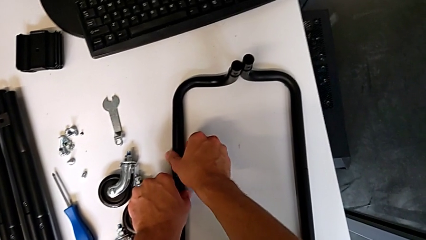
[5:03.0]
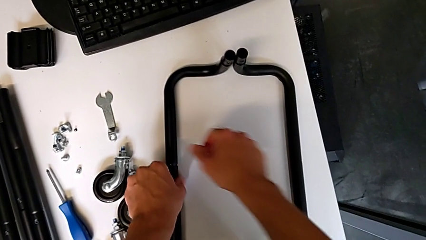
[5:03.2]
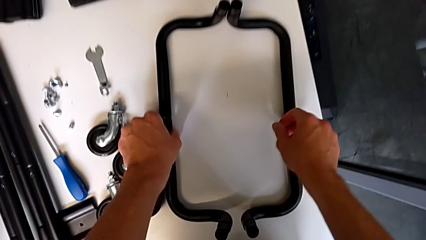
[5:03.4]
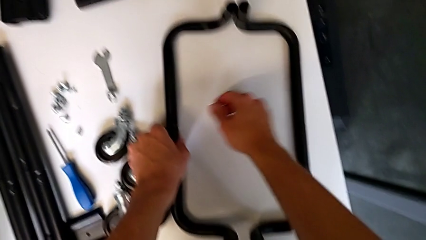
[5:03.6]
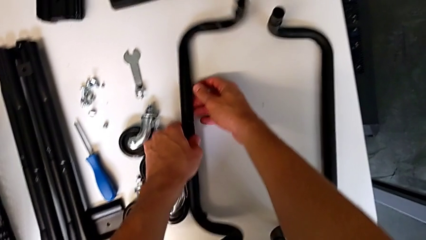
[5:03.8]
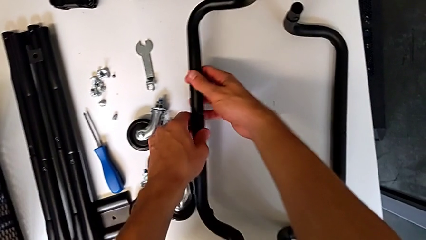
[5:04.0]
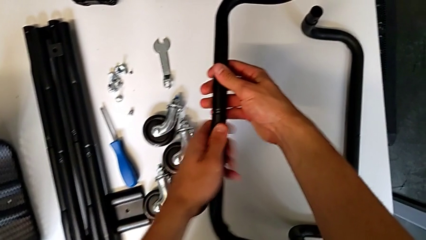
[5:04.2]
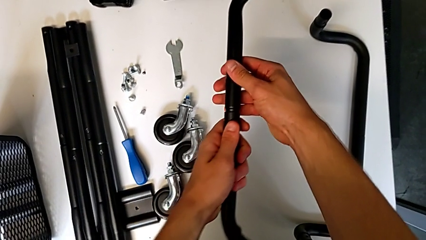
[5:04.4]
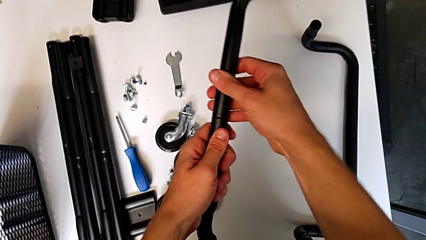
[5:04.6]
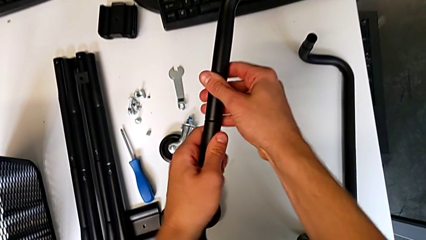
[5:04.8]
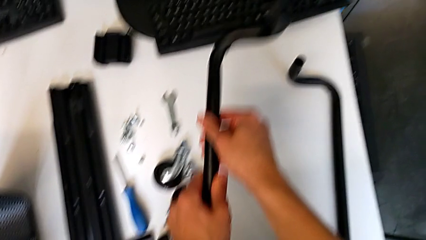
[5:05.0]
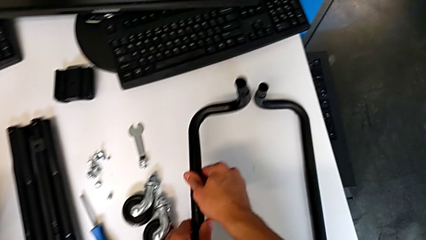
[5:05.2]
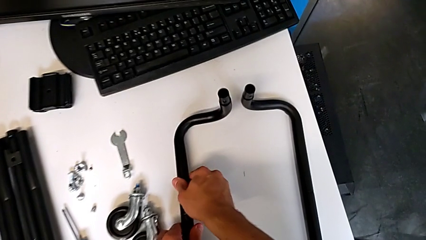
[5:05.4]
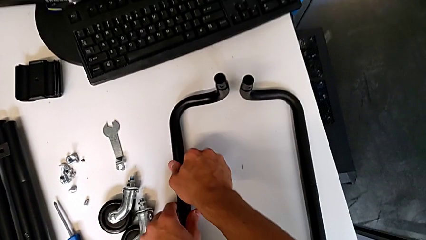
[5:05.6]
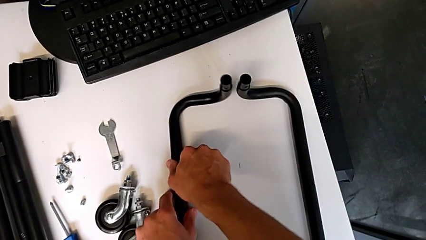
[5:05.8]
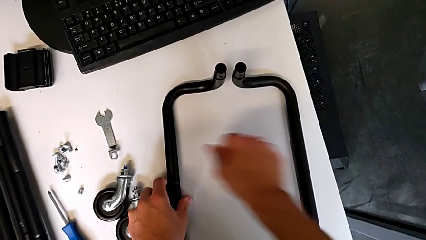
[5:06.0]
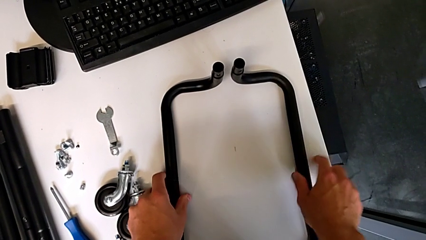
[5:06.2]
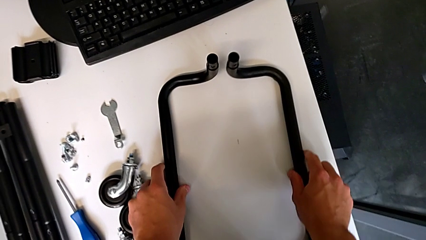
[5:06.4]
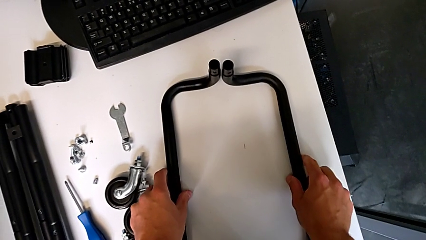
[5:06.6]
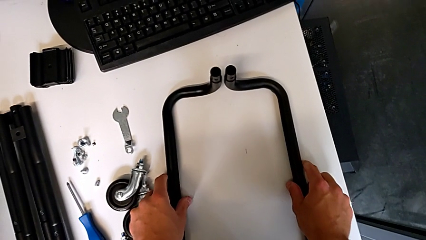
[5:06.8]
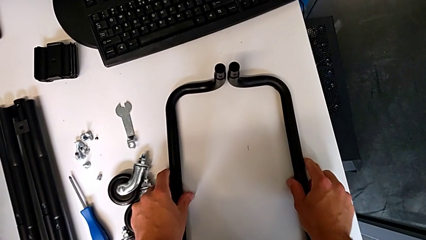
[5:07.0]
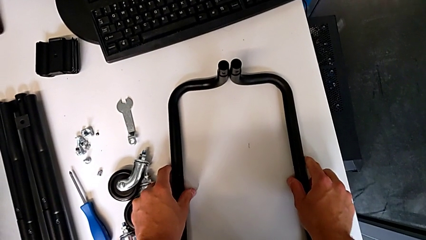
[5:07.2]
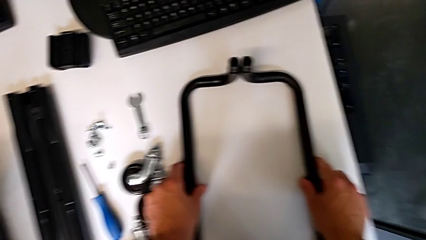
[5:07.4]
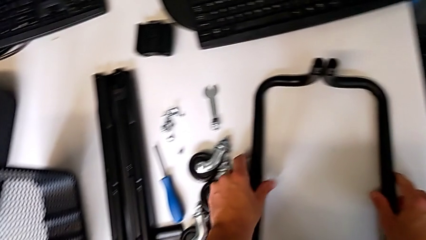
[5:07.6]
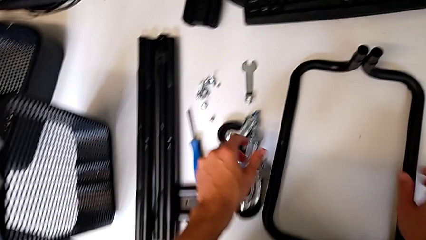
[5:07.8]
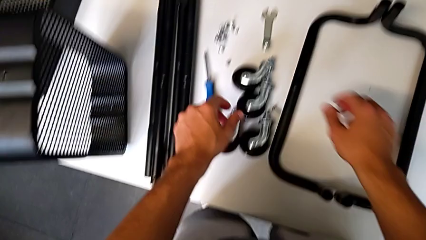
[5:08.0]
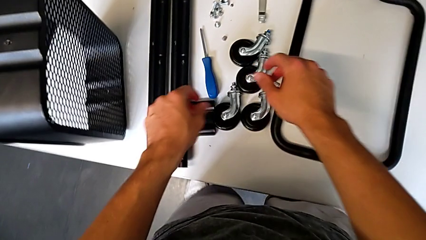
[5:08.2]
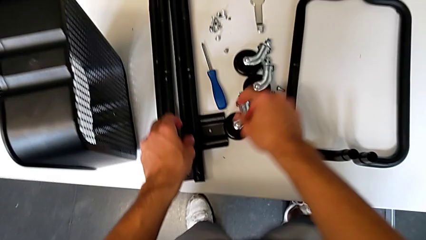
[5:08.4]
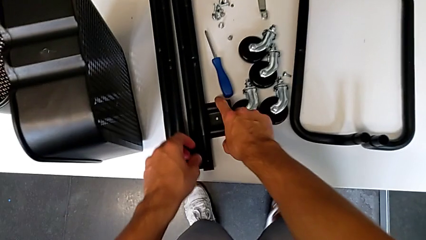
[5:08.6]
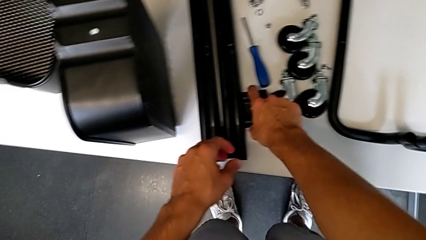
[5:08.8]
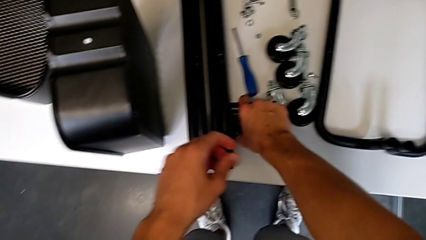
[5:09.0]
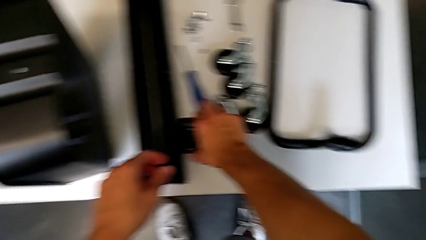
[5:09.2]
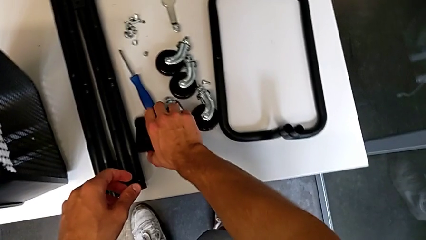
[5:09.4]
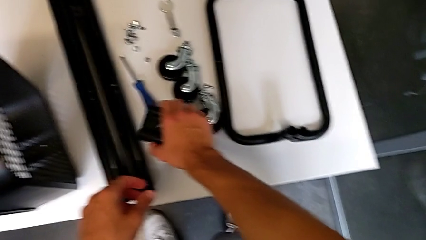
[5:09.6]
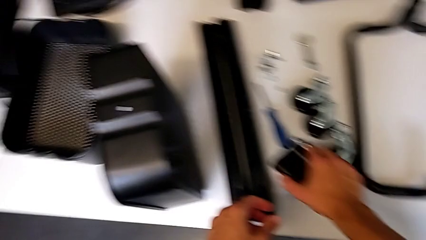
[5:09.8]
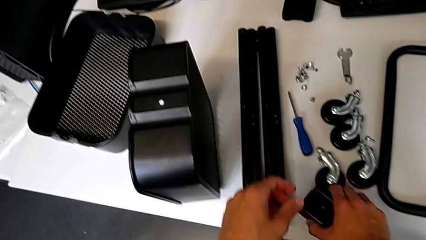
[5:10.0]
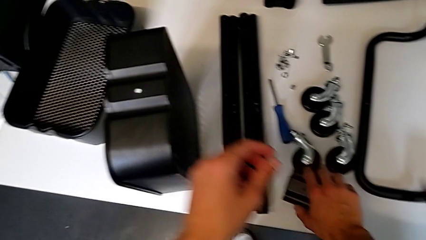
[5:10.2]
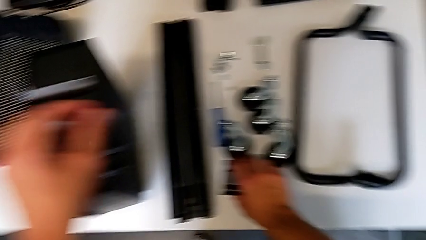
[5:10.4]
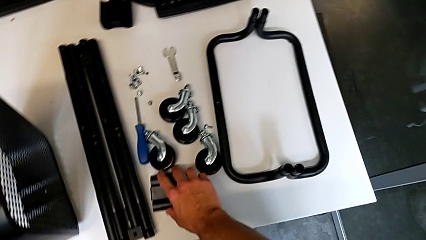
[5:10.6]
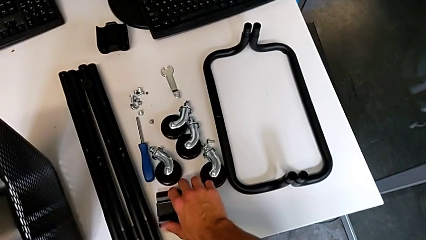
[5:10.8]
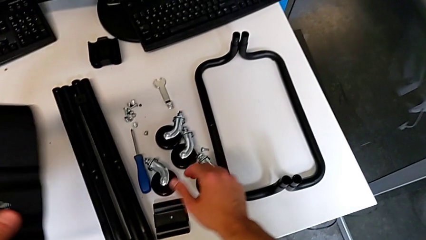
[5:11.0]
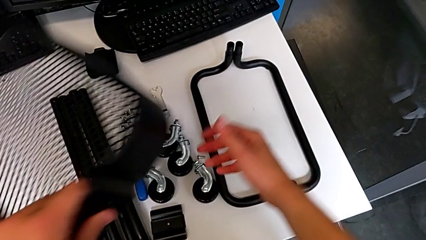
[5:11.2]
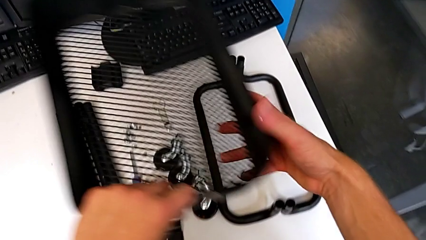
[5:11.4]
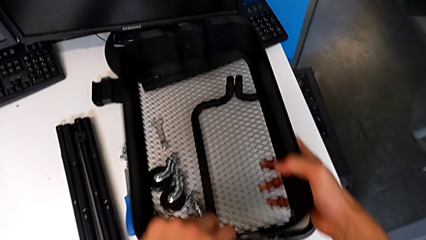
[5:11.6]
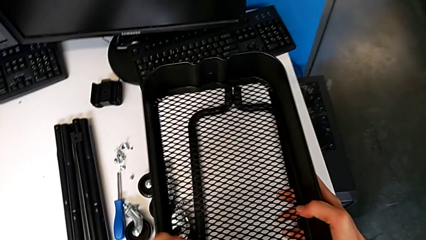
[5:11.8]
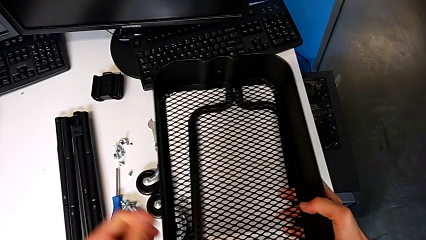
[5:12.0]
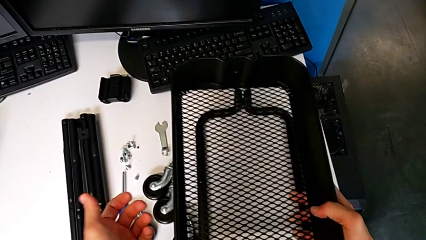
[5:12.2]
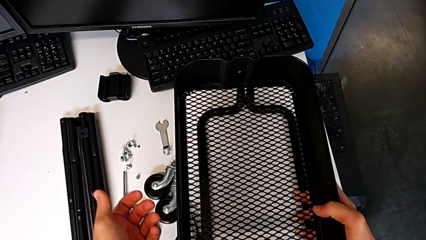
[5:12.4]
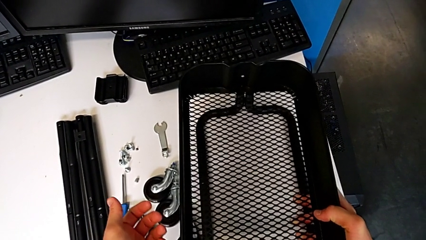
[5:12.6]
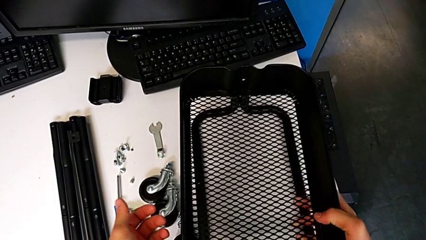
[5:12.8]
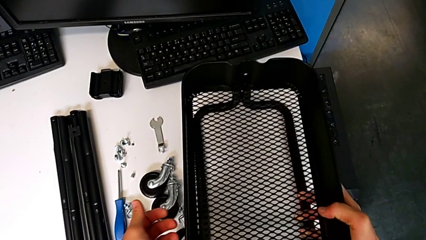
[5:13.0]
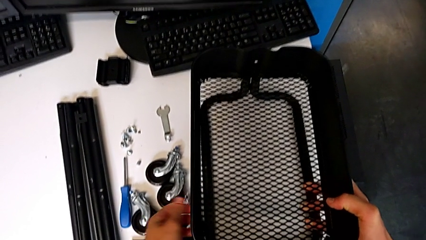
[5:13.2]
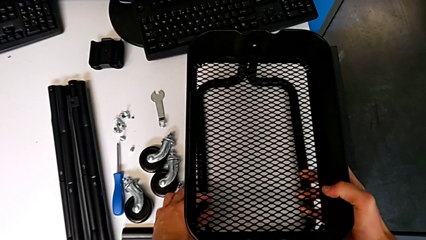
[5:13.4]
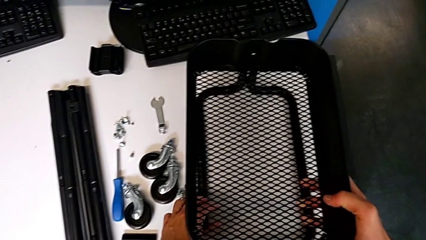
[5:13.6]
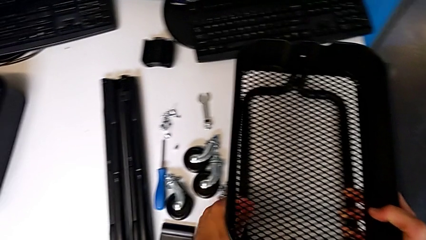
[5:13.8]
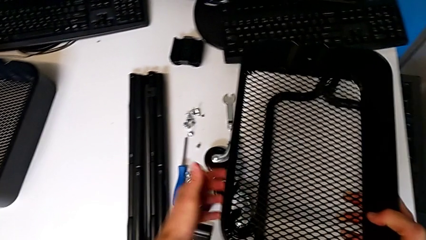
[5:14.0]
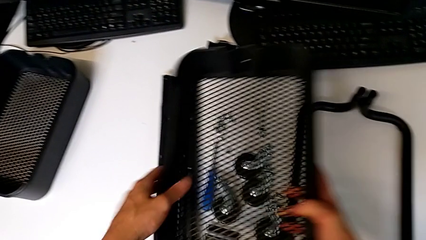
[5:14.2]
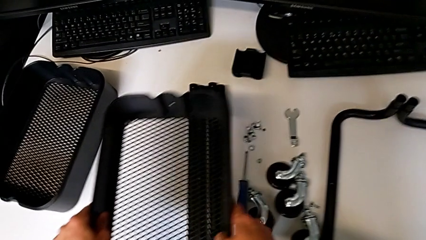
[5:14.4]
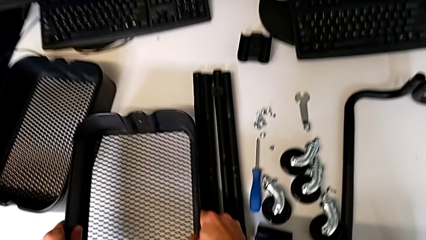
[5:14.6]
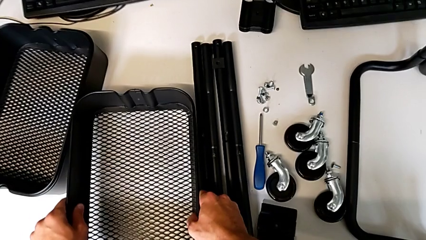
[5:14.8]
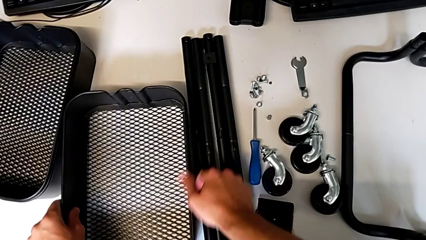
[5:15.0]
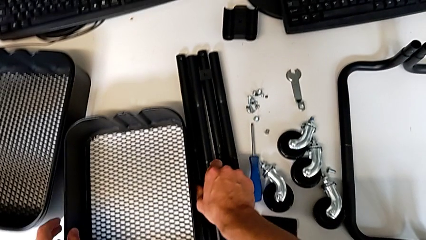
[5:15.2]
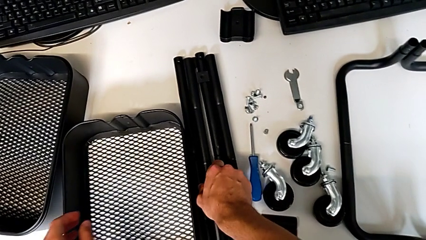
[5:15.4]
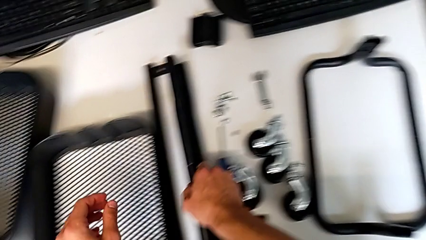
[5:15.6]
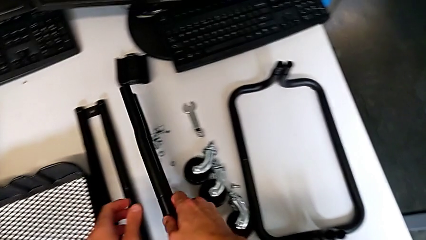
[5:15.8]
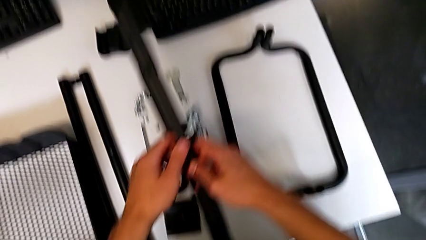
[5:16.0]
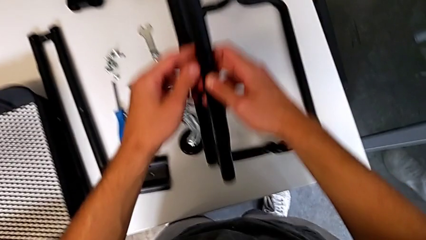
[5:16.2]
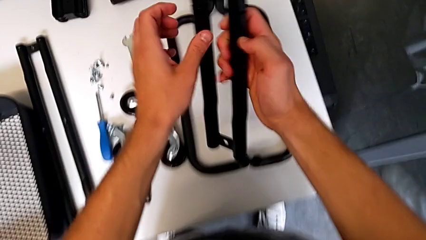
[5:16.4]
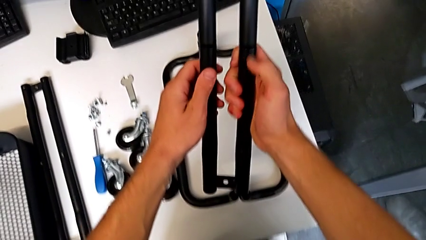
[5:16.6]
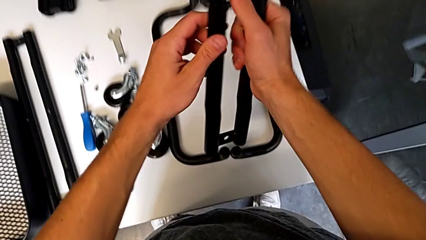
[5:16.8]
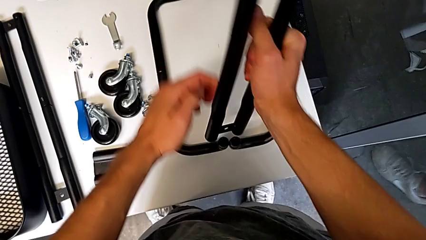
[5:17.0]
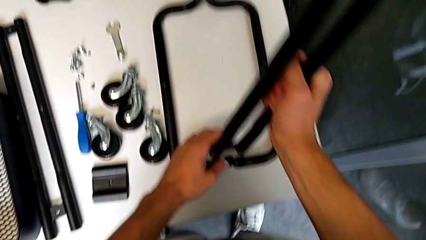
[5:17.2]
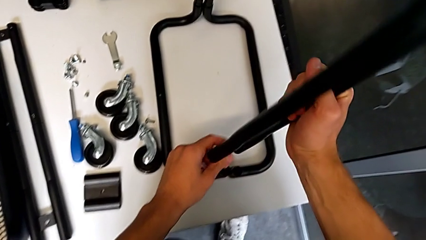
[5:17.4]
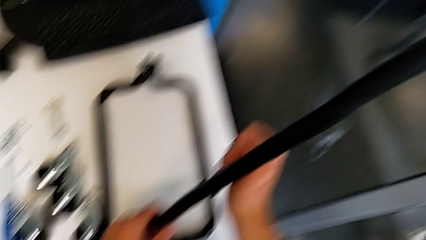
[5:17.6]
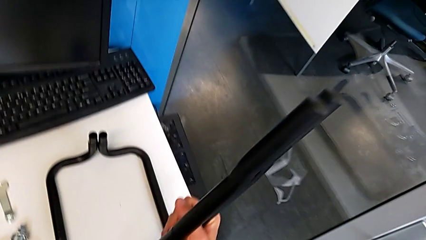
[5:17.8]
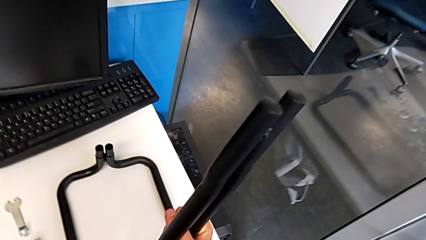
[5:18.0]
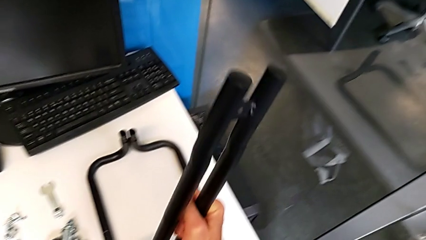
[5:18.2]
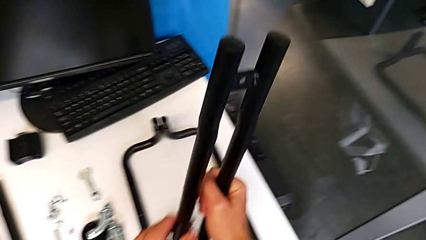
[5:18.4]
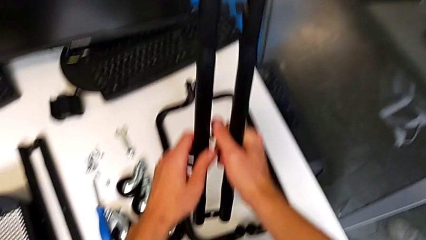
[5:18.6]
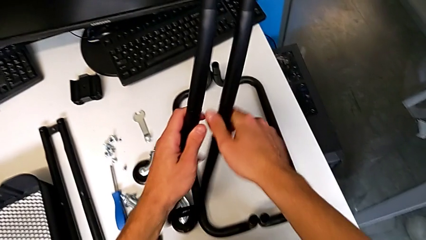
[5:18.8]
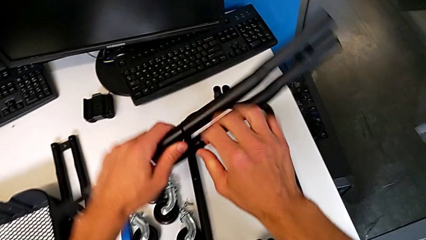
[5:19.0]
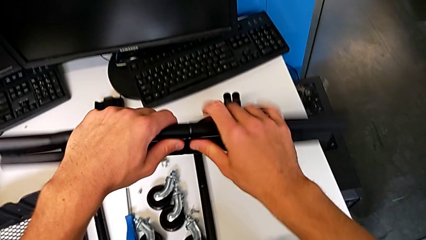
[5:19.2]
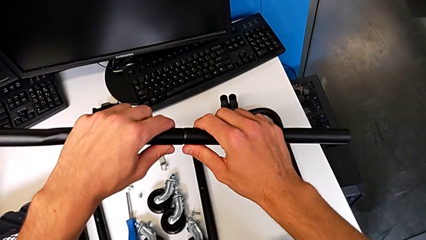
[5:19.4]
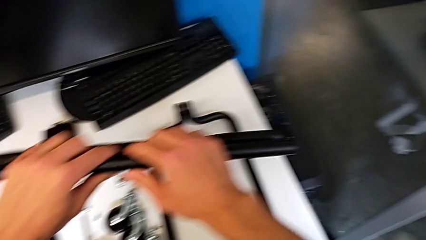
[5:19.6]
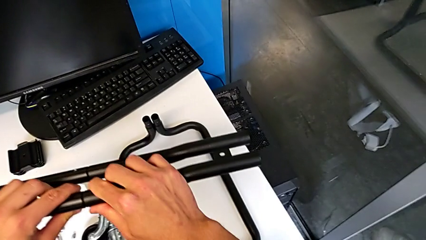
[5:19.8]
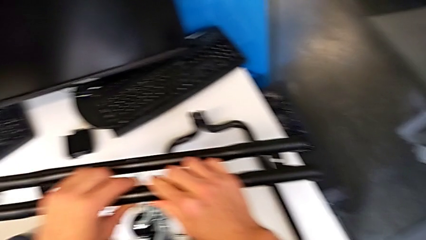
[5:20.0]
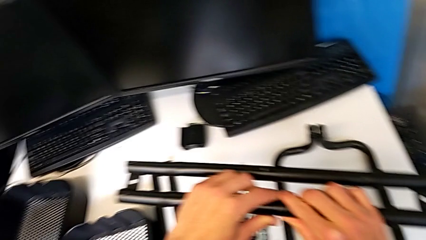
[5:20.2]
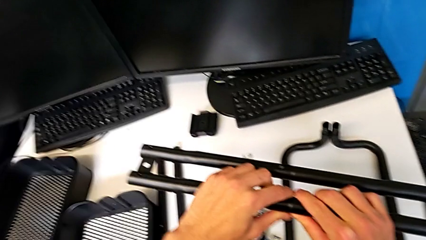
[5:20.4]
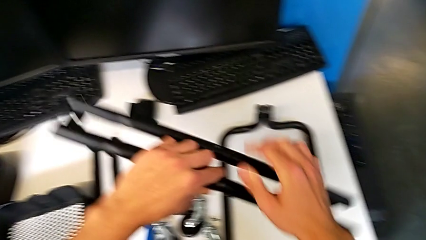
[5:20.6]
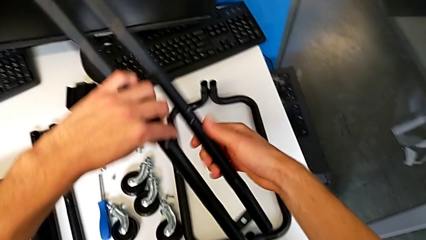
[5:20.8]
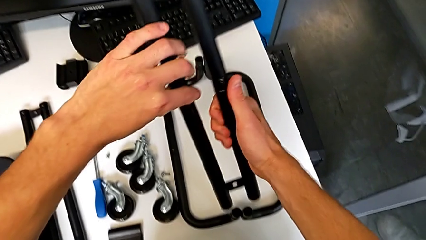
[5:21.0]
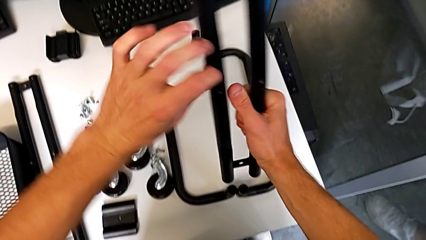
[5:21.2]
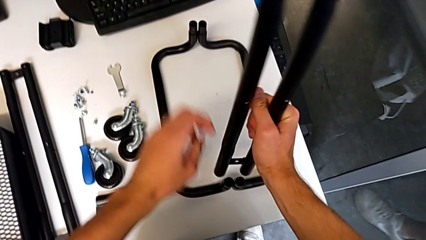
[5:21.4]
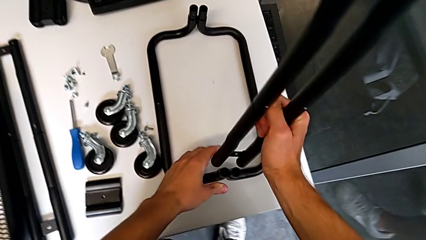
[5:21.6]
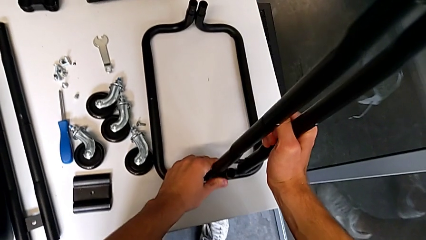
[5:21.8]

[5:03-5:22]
The camera wearer is mounting the side bars on the base frame of the furniture. They align the half frame, place it, grab it, grab the bracket, place it, wrongly grab the grid tray, hold it, place it, grab the half frame, hold it, rotate it, hold it and rotate it.
